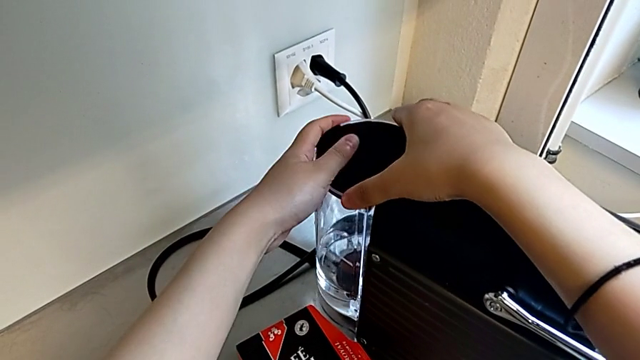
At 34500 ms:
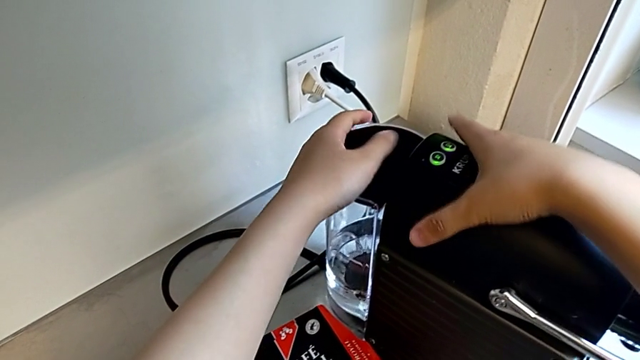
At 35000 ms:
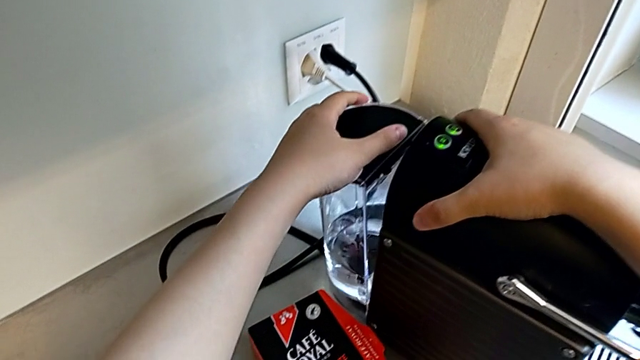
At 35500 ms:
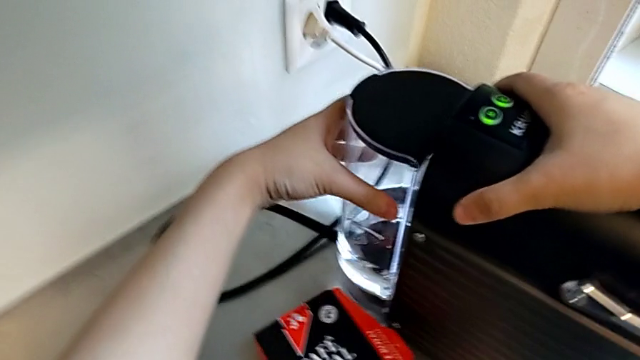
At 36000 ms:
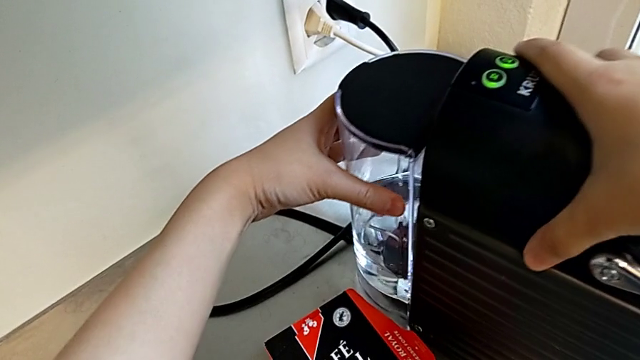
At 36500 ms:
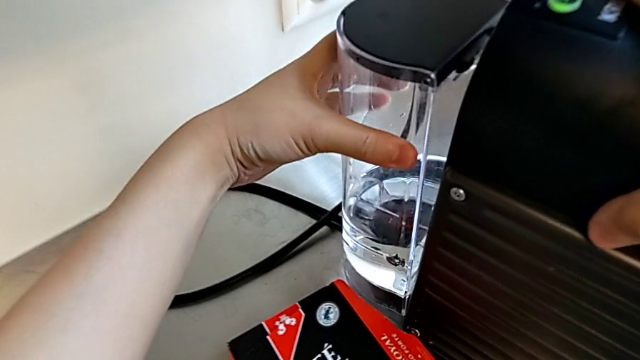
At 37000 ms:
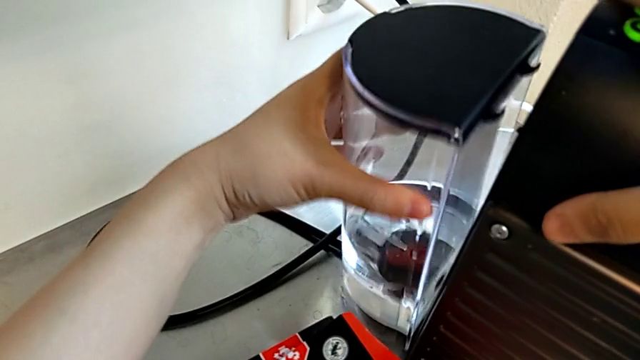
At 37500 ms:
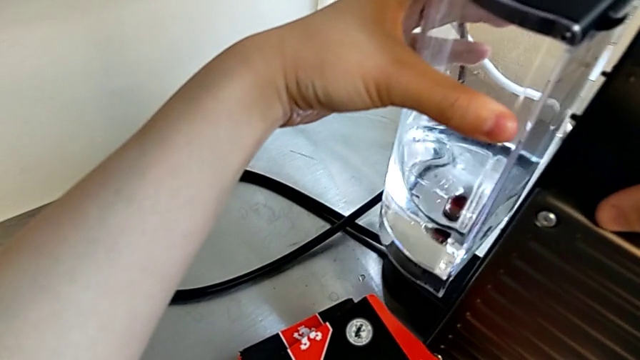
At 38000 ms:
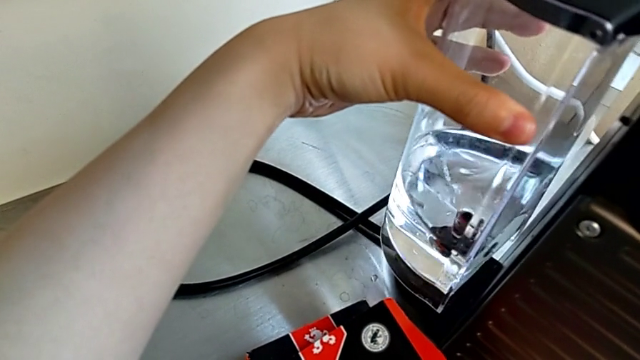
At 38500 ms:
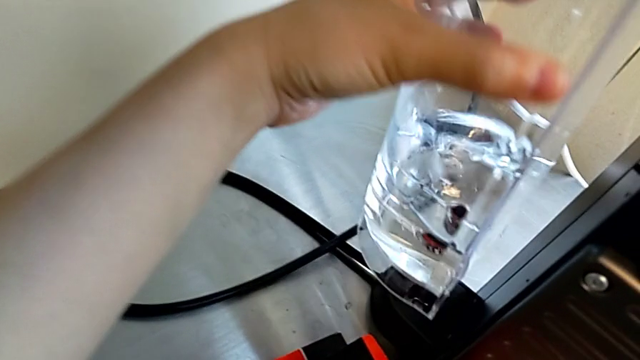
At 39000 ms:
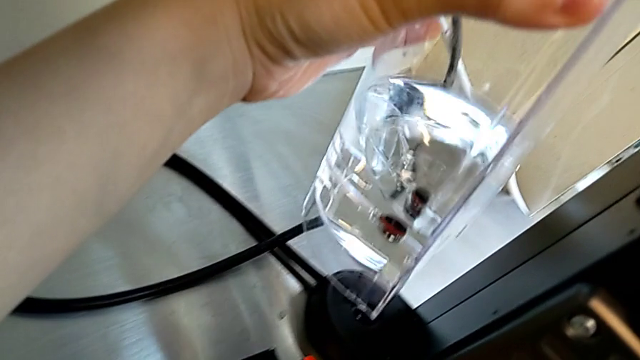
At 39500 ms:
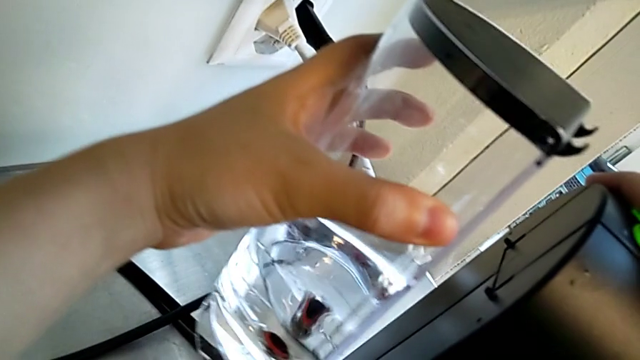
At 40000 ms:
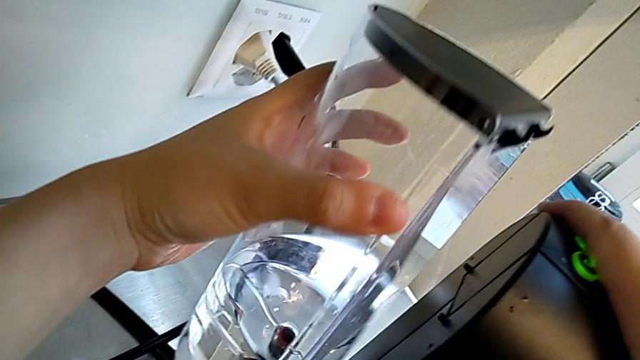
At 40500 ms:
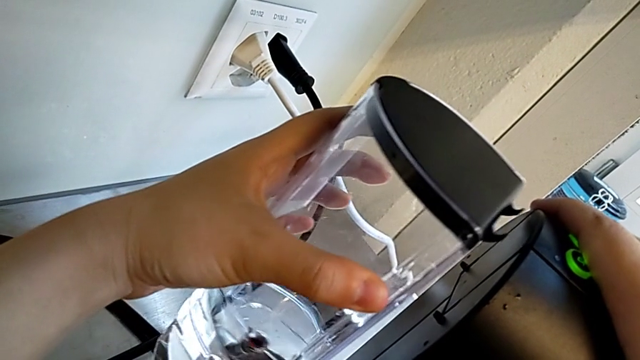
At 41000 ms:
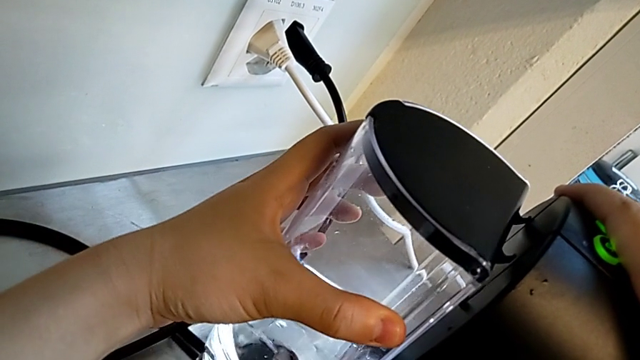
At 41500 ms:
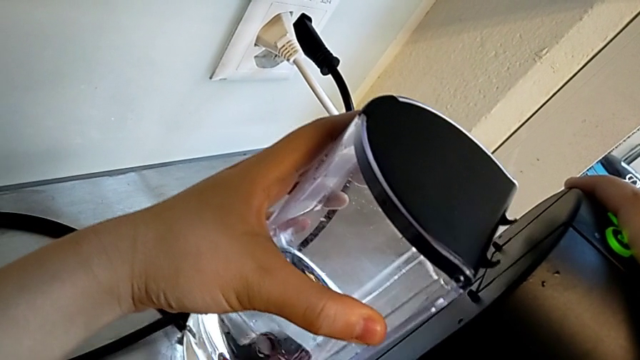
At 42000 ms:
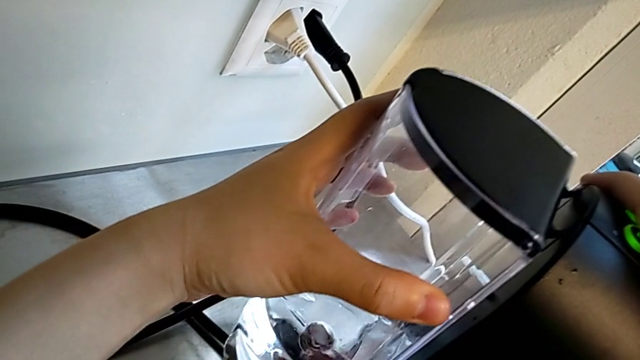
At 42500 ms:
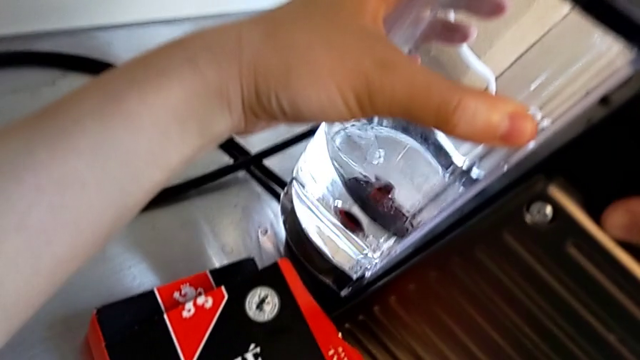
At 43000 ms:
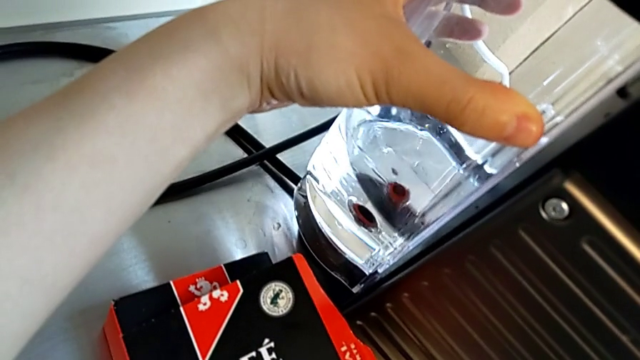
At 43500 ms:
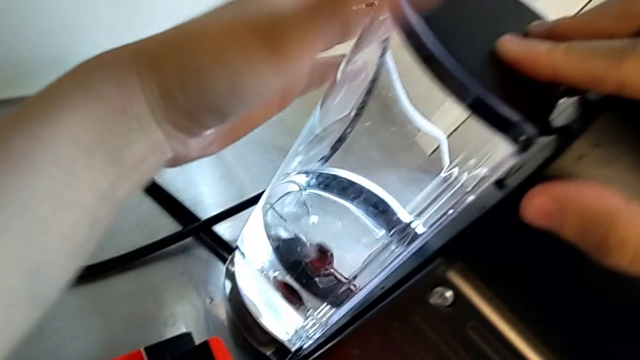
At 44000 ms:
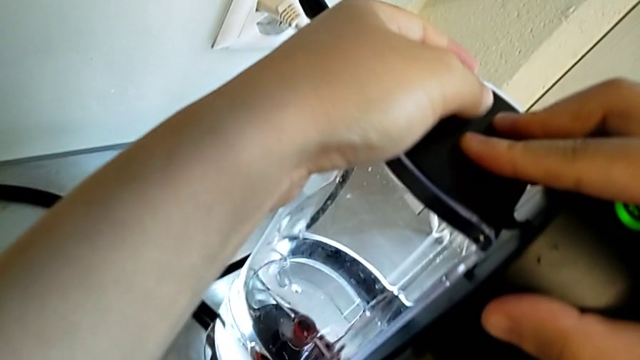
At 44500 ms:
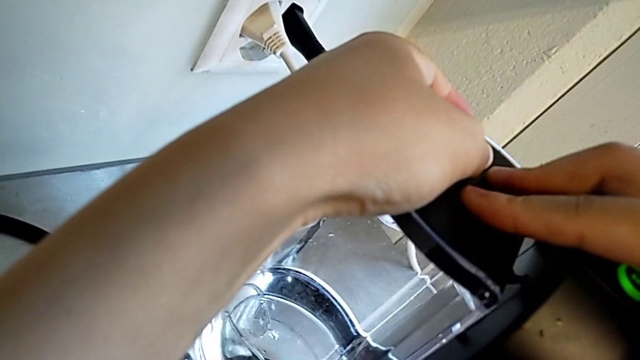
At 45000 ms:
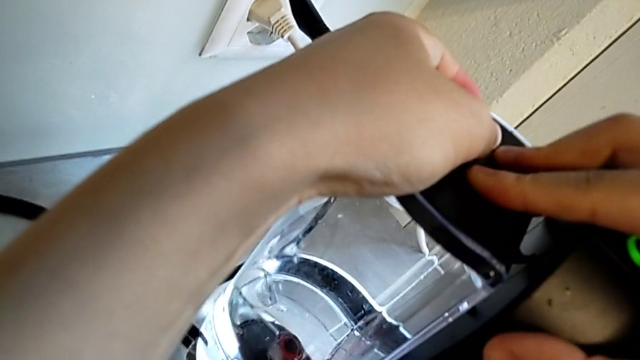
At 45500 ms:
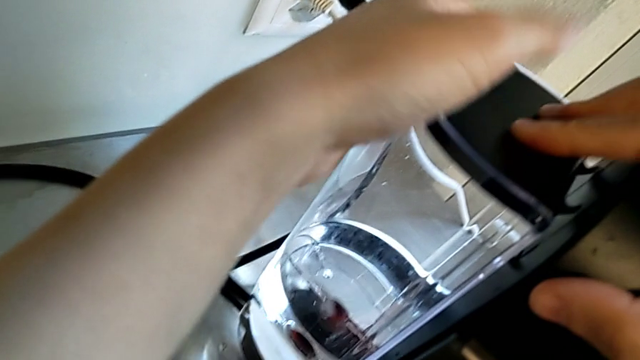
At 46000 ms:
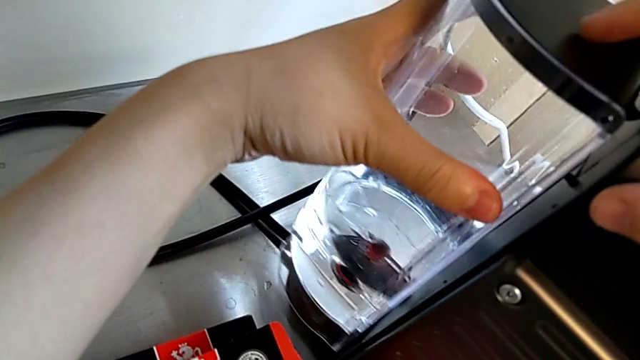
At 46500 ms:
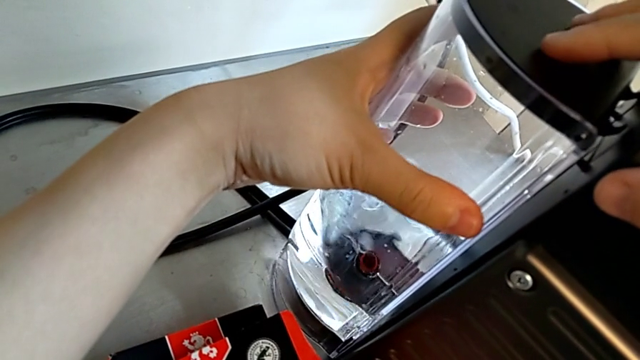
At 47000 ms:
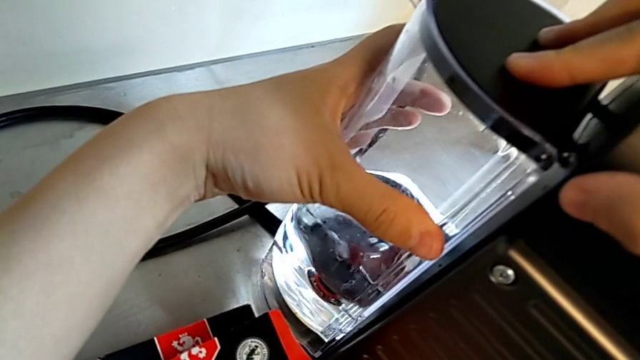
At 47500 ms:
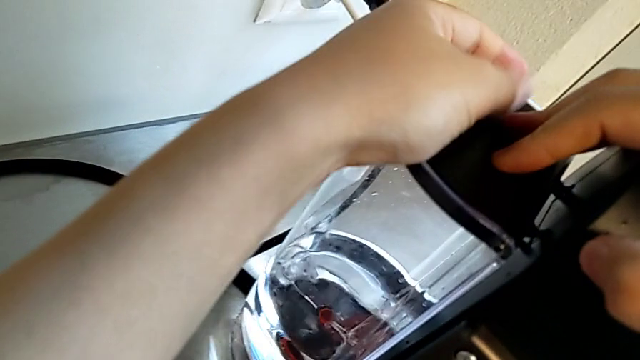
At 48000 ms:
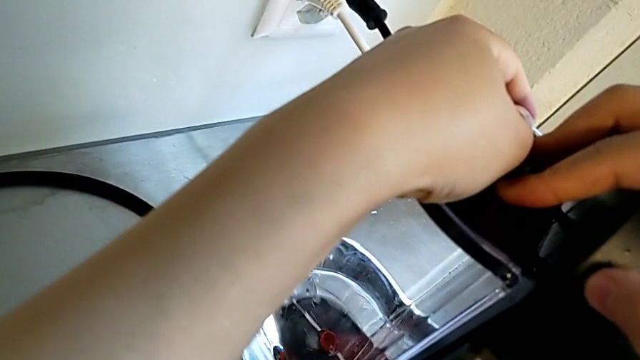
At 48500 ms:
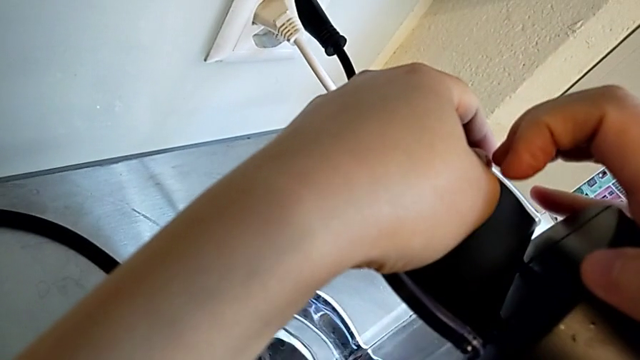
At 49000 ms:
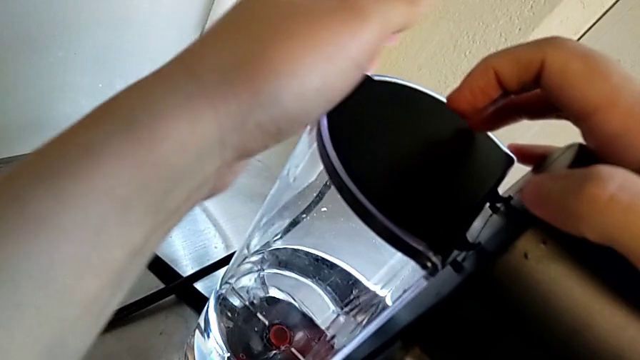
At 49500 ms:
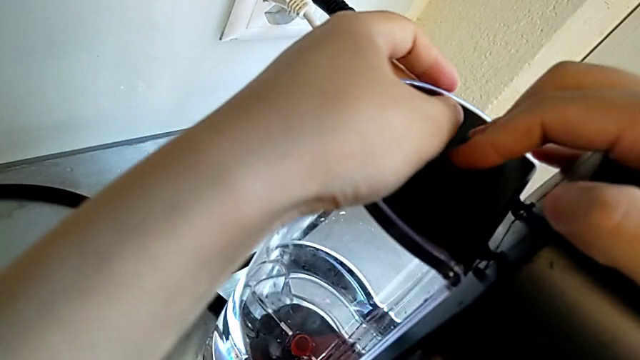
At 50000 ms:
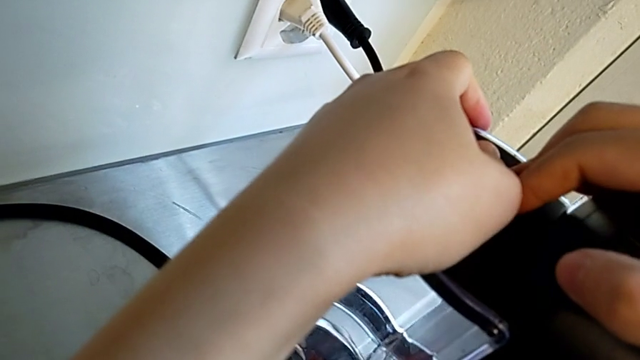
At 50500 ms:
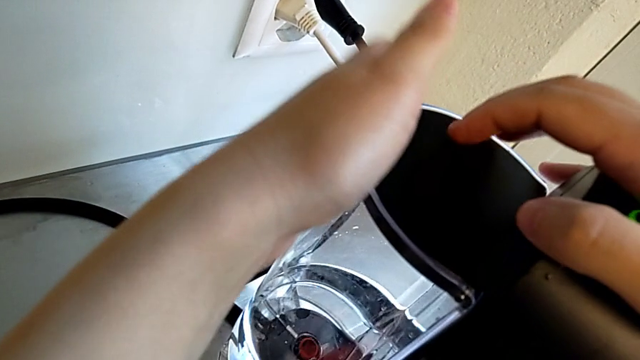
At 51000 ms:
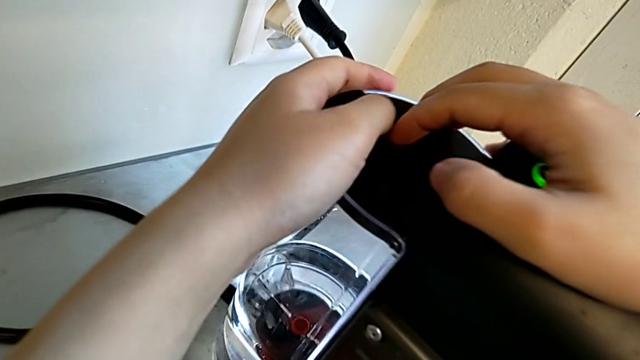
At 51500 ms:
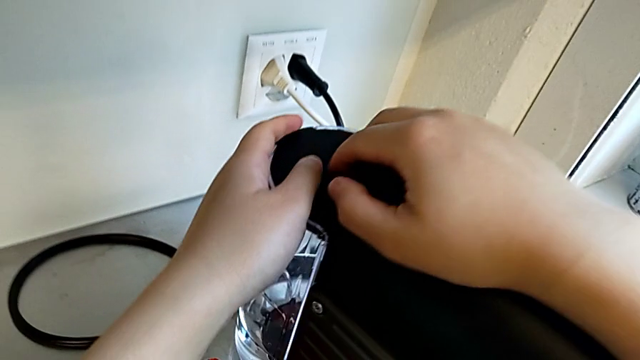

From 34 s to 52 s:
The camera wearer is adding water. They assemble the water container twice with the left hand and press it with the right hand.

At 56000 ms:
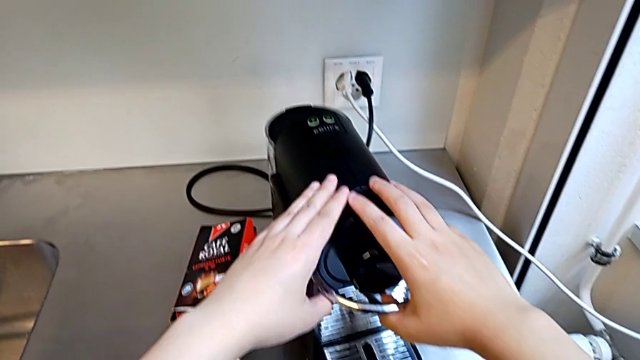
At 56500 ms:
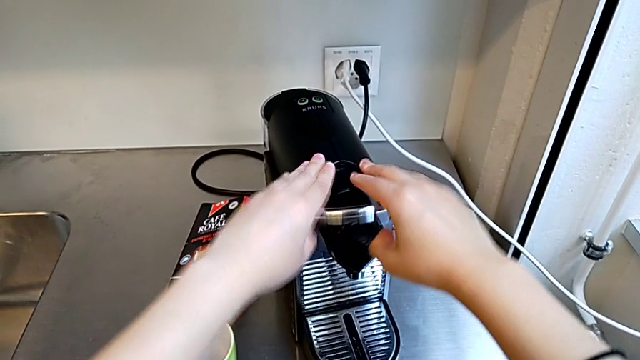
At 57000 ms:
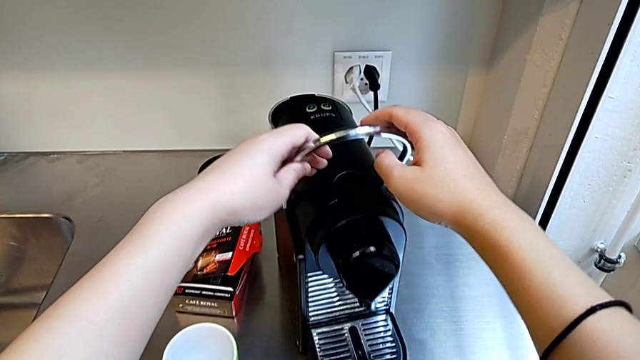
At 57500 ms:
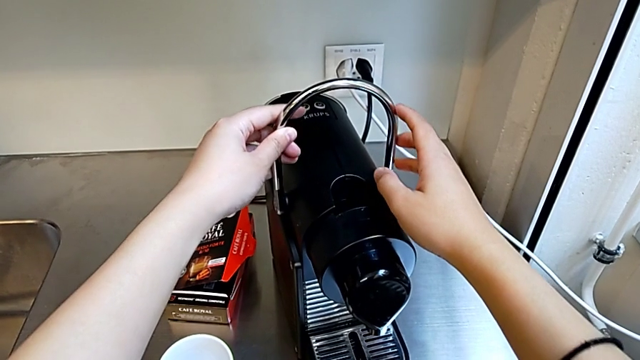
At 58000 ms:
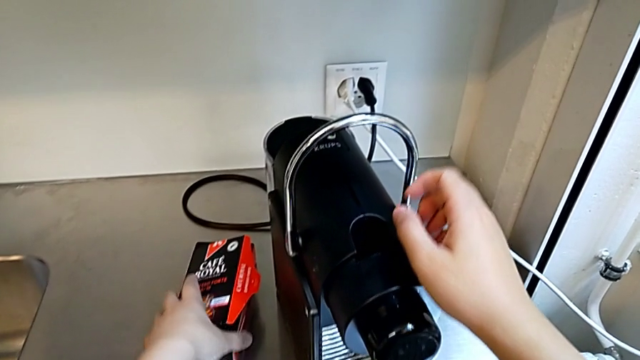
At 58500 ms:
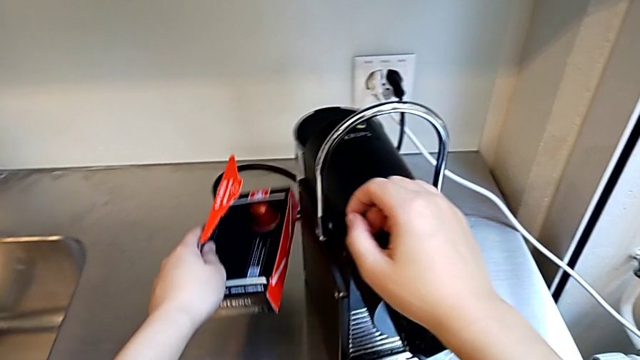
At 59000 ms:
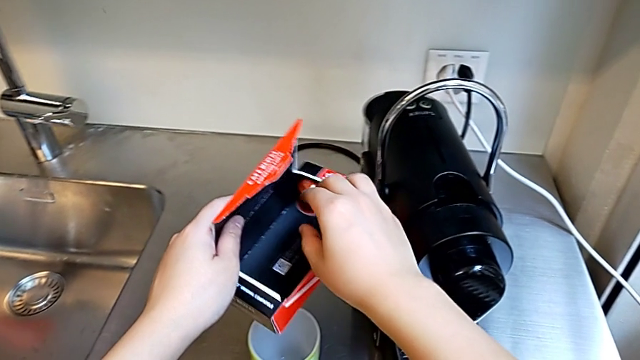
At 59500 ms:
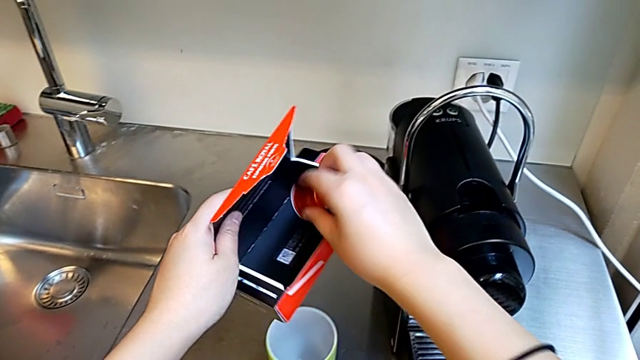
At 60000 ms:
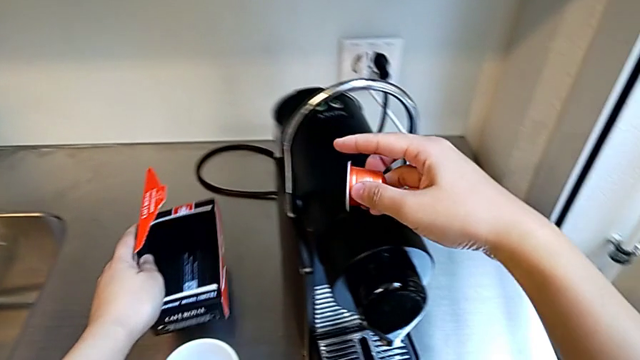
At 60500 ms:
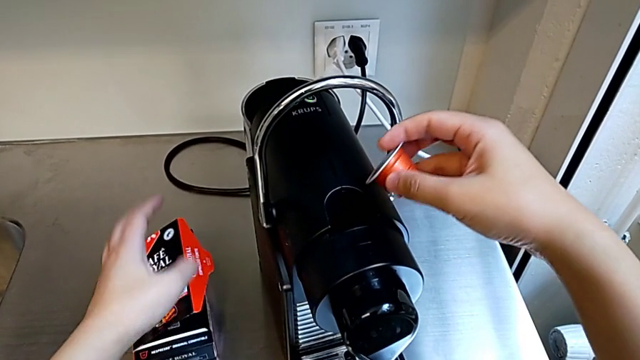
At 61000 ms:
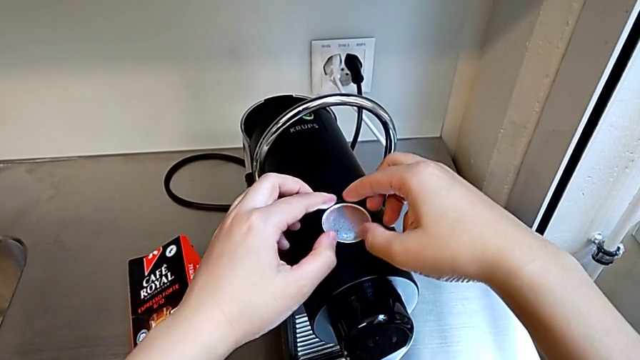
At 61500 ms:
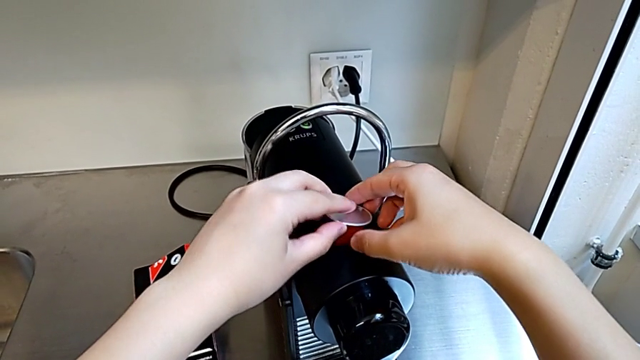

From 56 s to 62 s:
The camera wearer is making a cup of coffee. They pull the lever and grab the capsule box with the left hand, and grab the coffee capsule and place it with the right hand.
